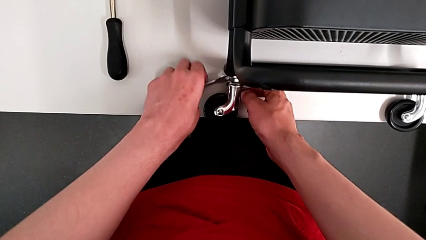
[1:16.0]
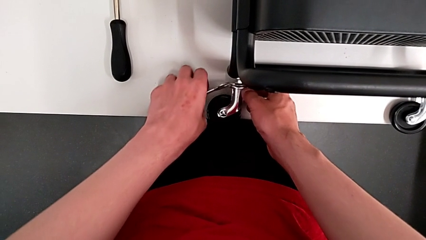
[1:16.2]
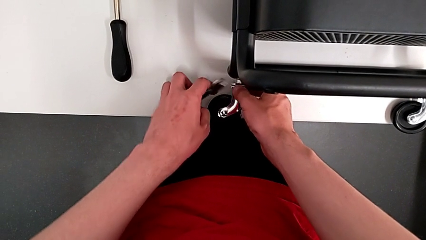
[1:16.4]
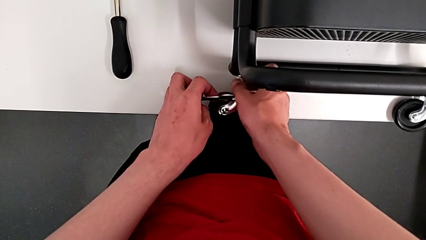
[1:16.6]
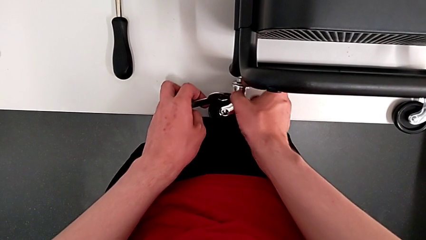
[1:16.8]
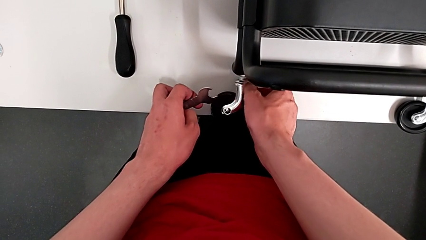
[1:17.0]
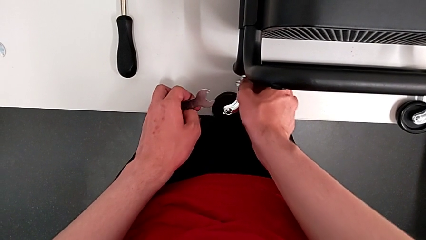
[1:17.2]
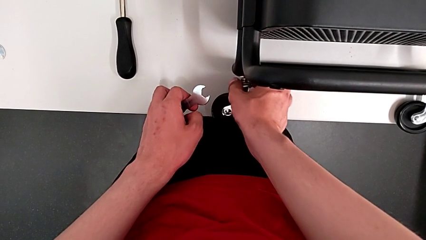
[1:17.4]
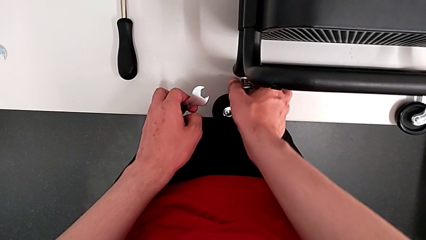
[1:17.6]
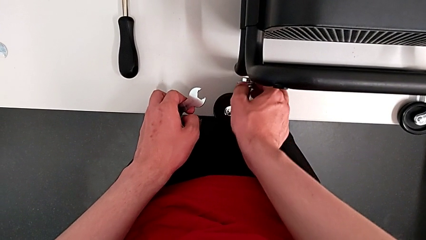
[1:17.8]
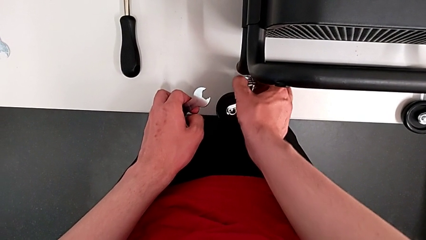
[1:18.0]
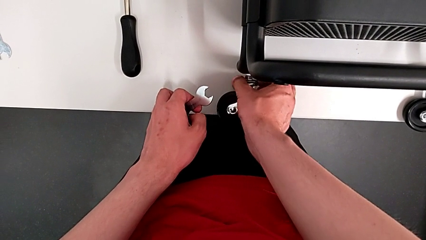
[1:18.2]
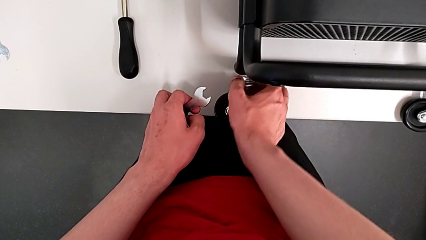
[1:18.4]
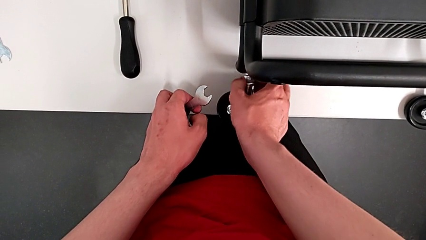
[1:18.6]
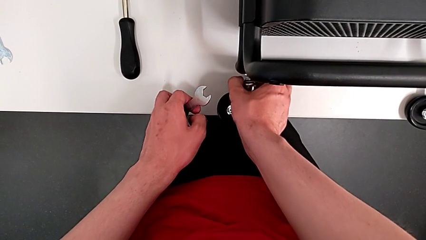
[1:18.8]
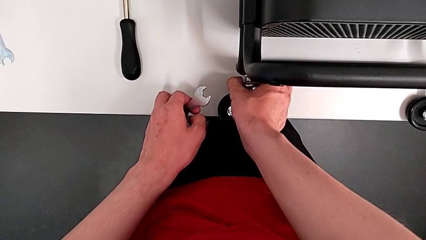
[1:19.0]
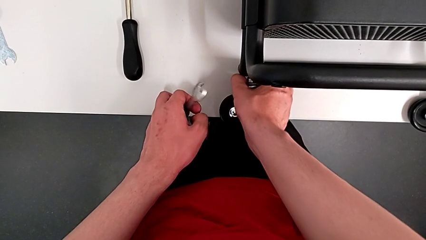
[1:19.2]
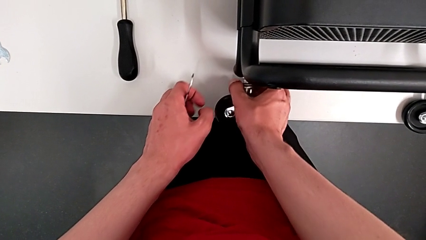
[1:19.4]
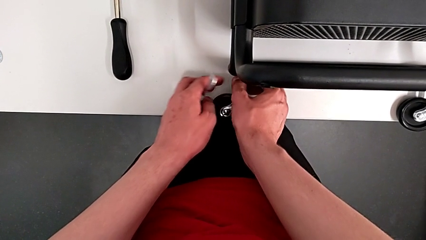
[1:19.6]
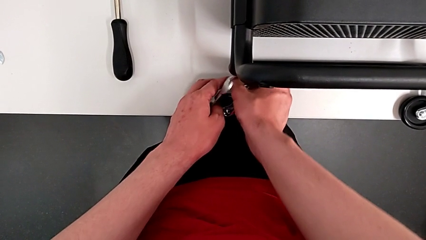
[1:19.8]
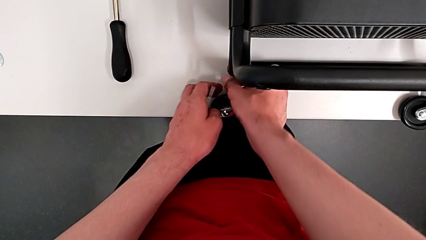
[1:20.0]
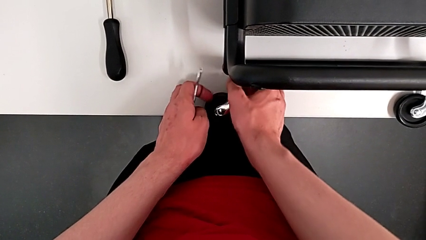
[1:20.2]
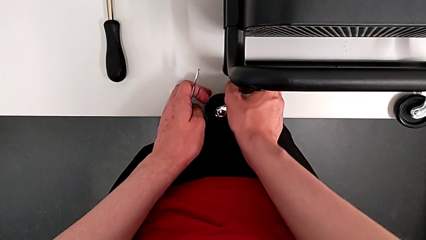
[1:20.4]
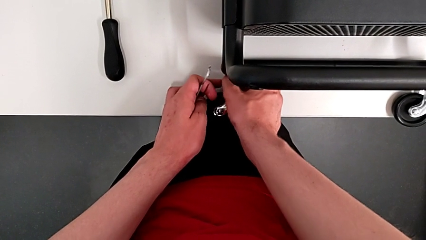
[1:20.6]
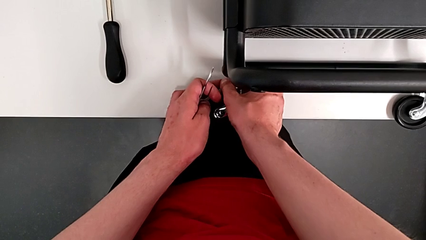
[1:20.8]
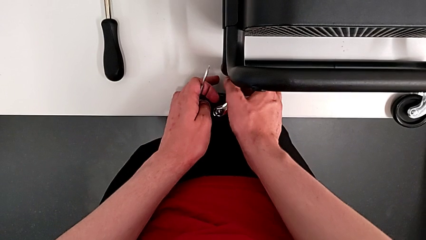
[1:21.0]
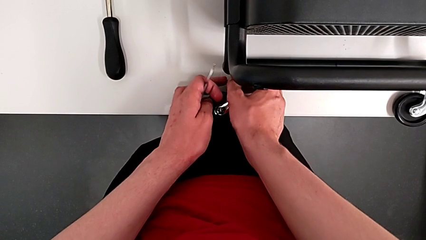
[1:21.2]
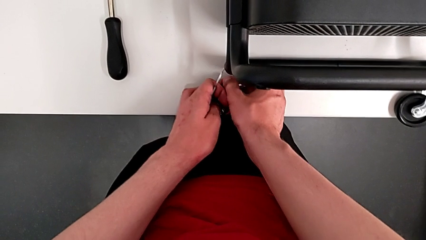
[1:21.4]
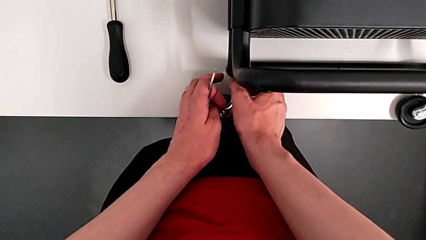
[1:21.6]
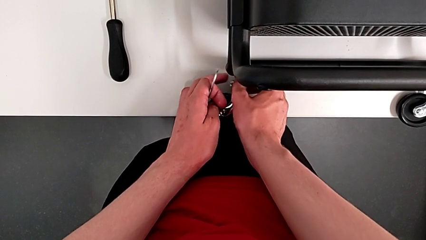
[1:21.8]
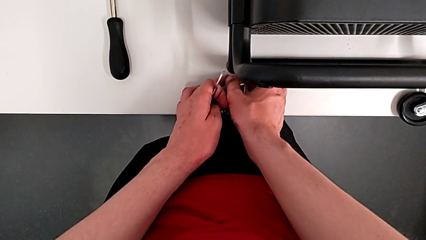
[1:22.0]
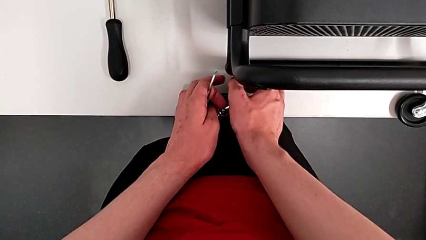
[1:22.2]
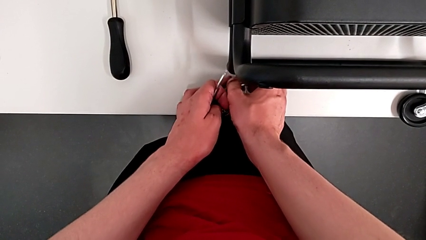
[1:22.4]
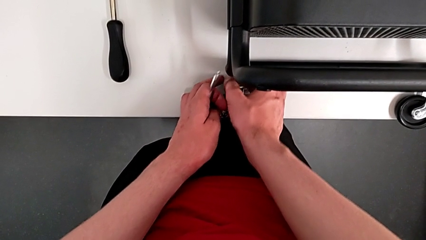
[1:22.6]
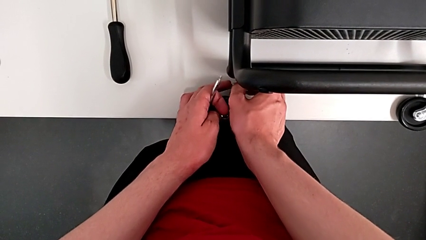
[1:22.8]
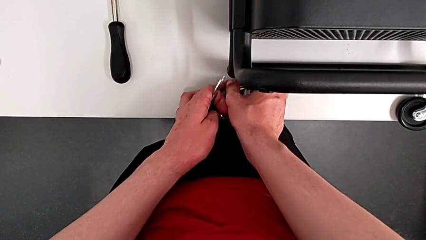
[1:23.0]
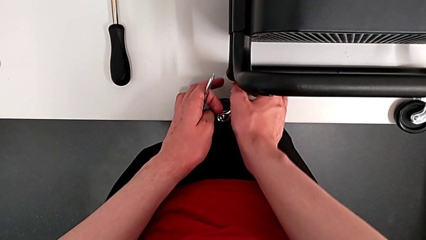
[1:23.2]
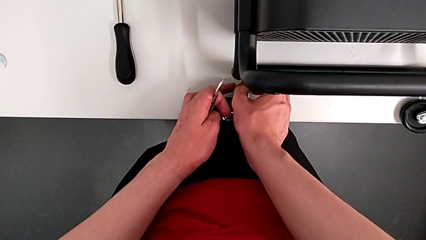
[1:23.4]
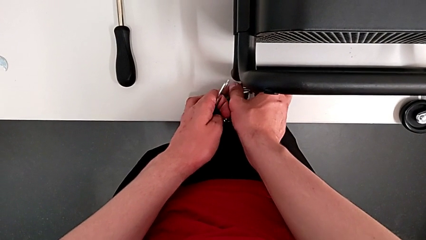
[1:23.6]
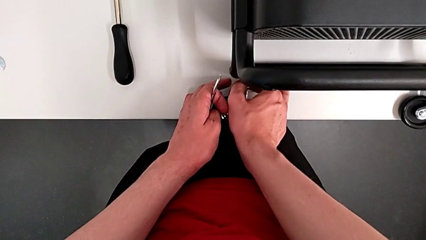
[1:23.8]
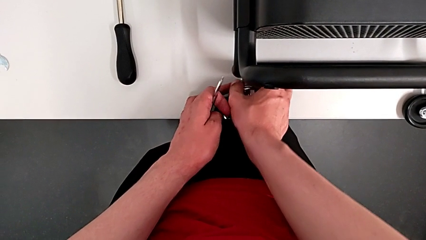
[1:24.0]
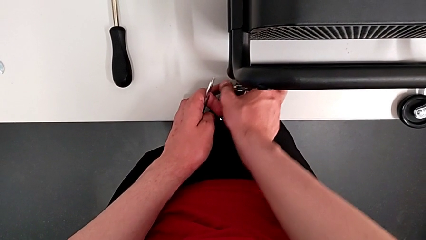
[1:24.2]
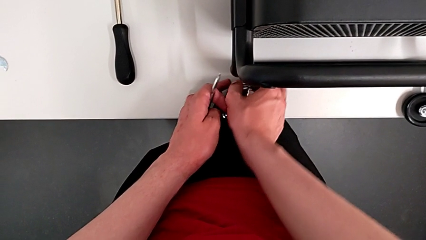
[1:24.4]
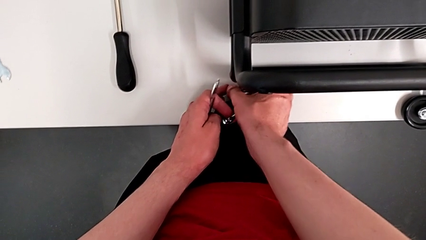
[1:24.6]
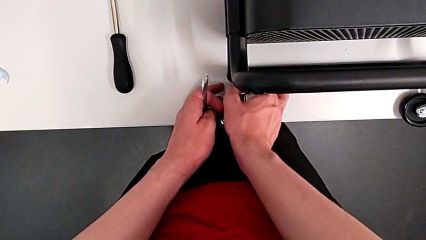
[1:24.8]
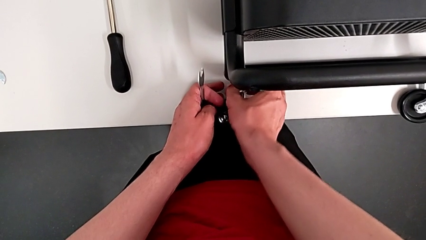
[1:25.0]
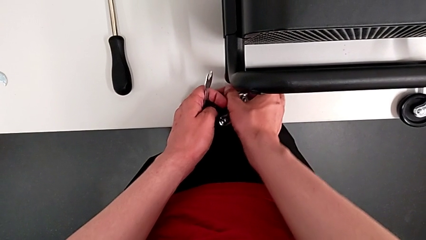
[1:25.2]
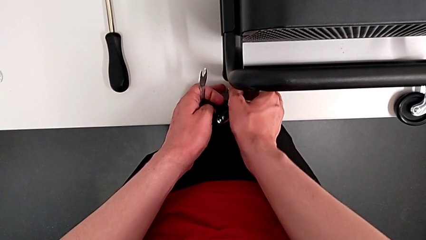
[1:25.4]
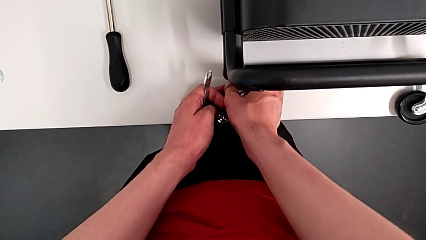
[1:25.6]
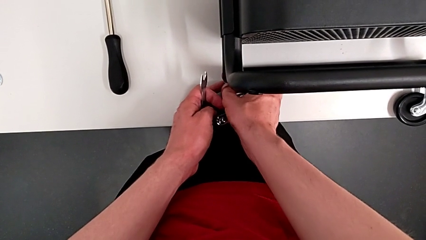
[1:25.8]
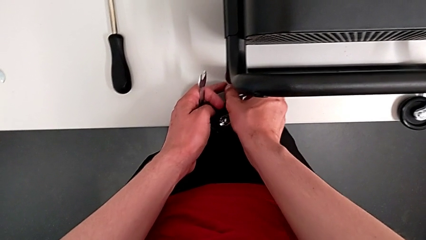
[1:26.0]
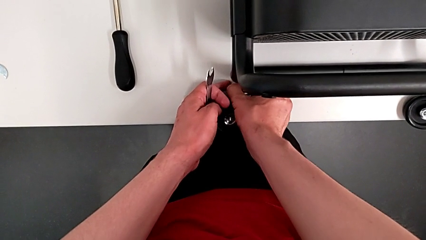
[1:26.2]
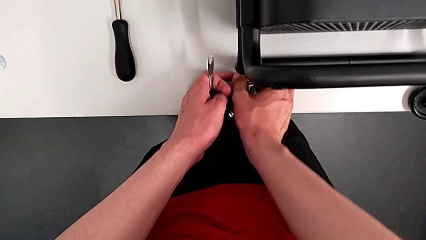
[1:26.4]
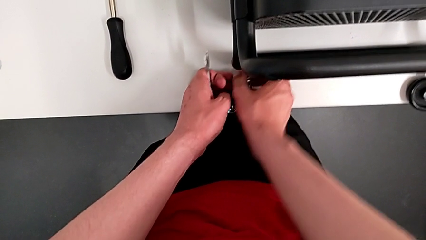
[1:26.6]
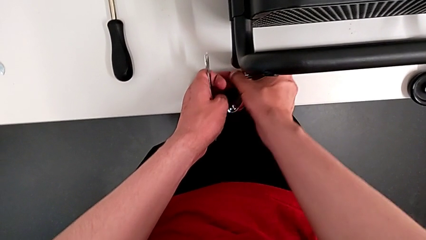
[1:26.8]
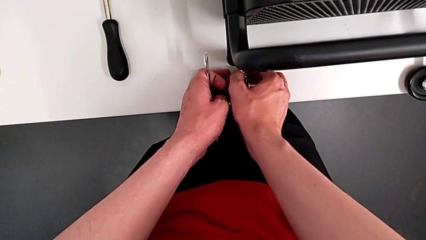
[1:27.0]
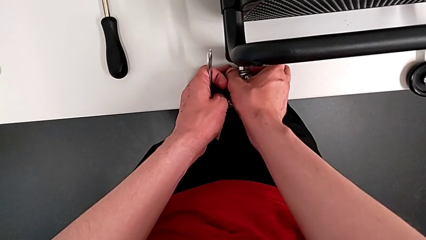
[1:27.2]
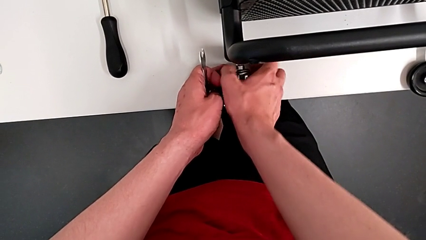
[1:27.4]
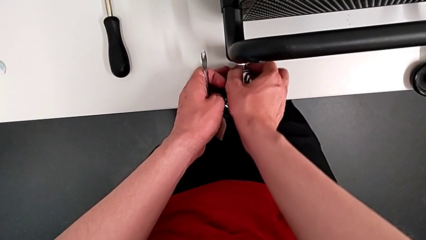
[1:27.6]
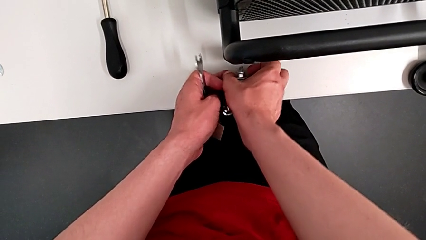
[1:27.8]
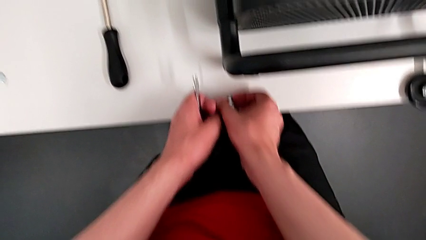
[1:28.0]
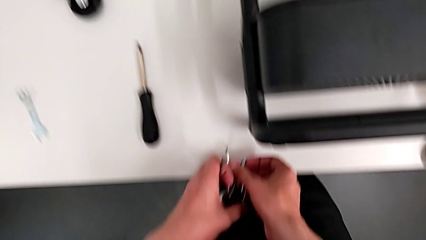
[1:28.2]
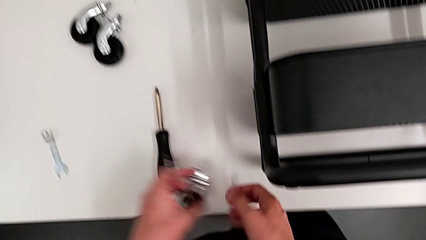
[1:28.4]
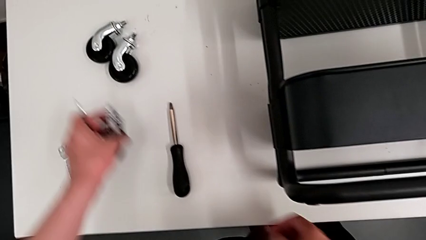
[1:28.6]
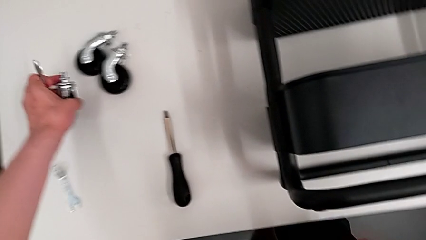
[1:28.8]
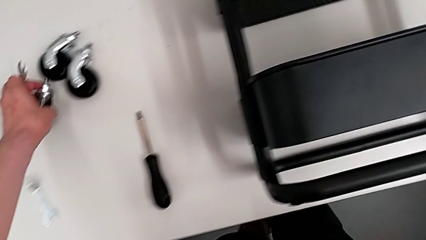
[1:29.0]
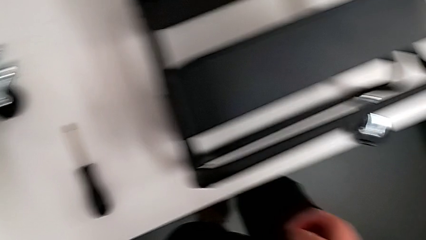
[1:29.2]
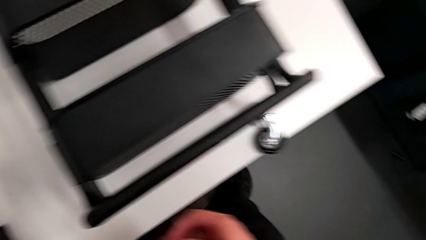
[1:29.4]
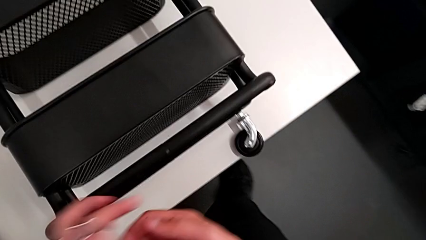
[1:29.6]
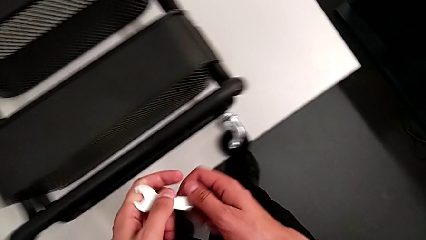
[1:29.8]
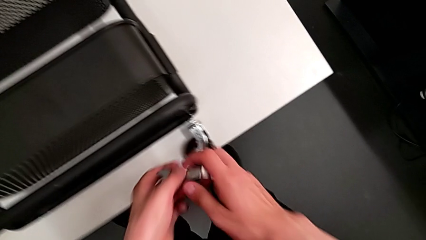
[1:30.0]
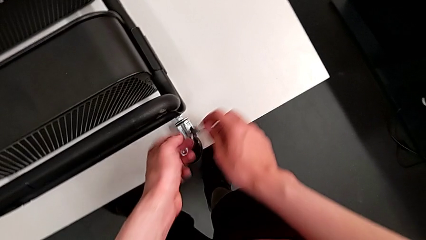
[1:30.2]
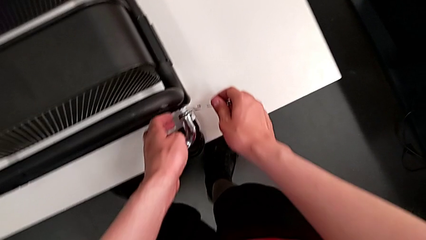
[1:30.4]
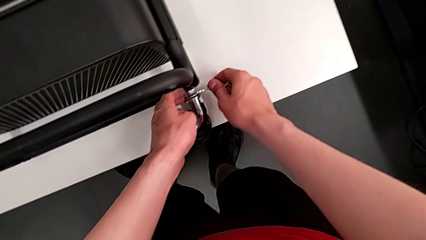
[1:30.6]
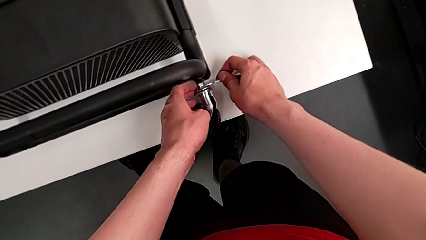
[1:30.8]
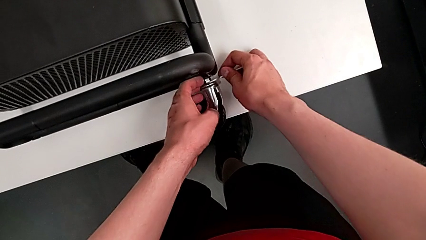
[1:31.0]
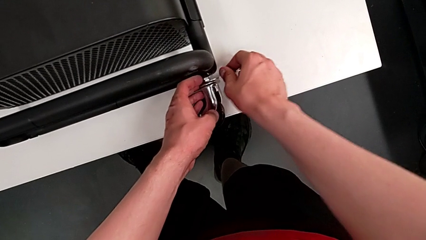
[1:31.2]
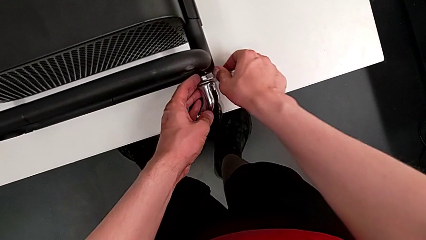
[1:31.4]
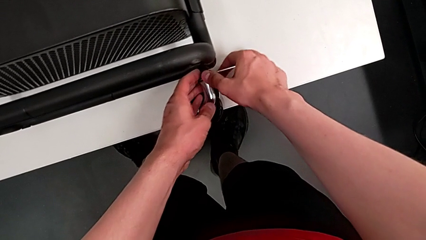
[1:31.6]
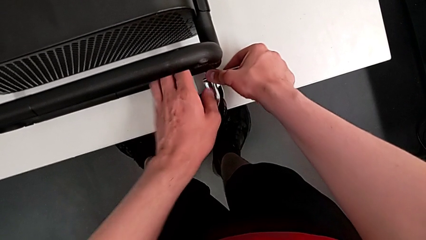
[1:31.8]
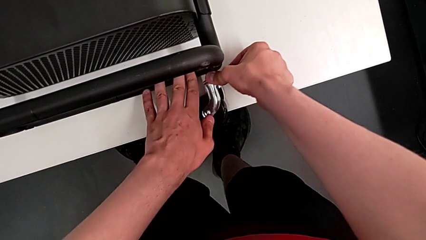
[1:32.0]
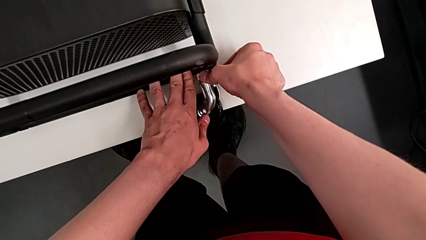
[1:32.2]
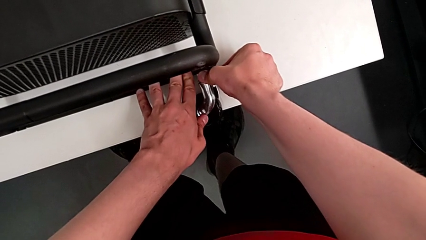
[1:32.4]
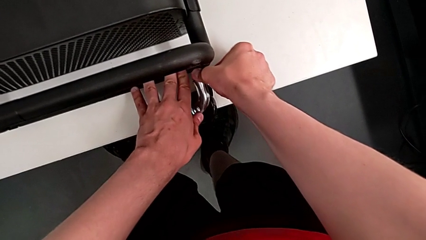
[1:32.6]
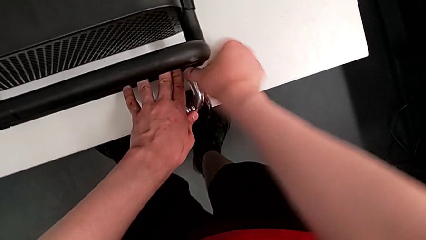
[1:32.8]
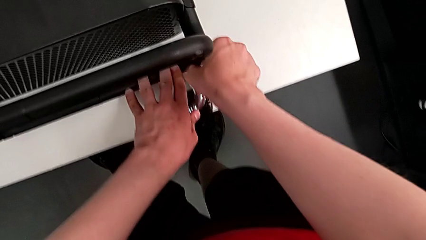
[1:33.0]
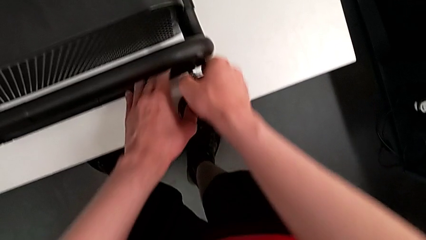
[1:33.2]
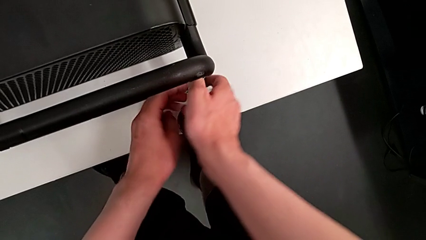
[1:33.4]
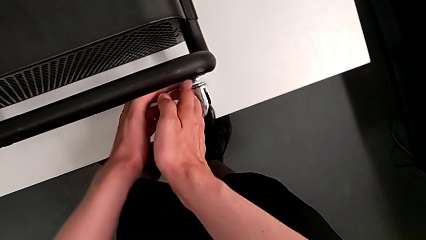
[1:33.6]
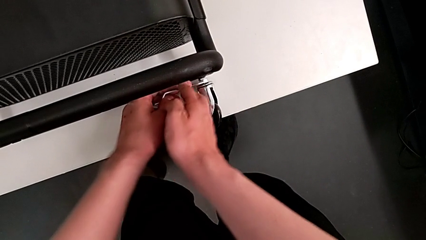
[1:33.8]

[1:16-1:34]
The camera wearer is disassembling the wheels of the shelf. They unscrew the third hex nut, drop the third wheel, approach the fourth wheel, insert the fourth hexagonal wrench and unscrew the fourth wheel.
